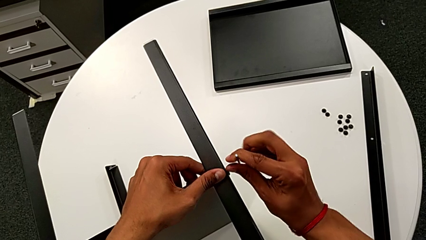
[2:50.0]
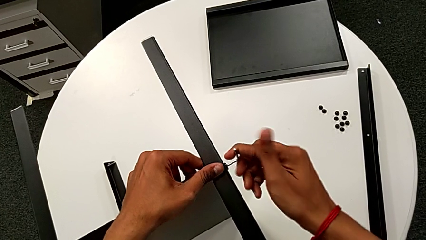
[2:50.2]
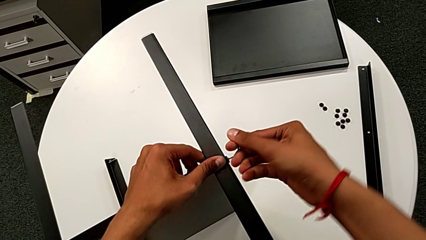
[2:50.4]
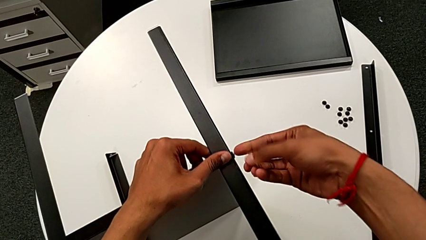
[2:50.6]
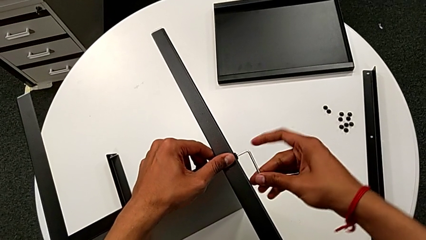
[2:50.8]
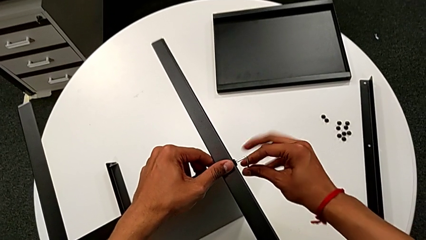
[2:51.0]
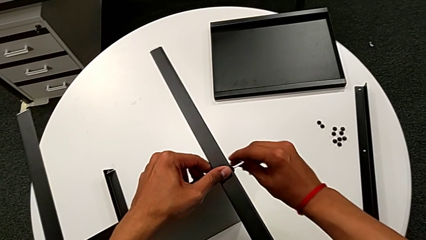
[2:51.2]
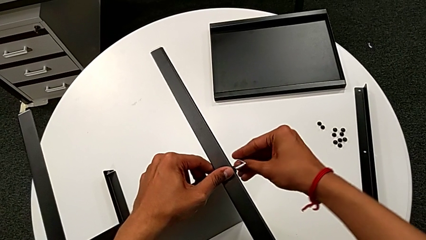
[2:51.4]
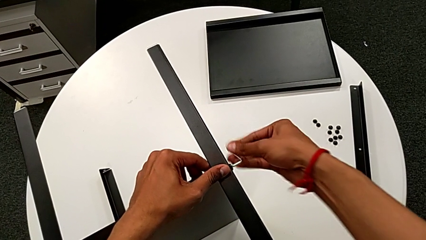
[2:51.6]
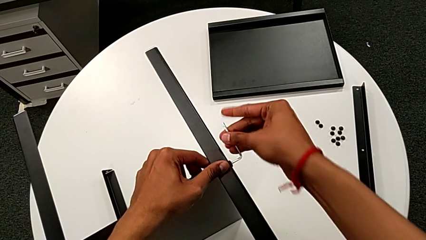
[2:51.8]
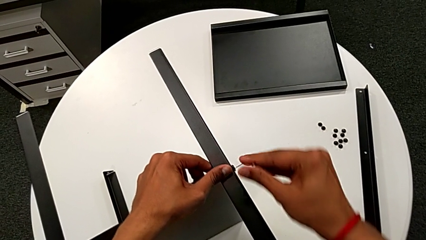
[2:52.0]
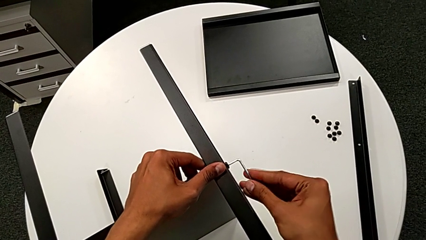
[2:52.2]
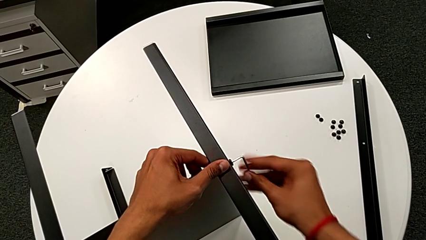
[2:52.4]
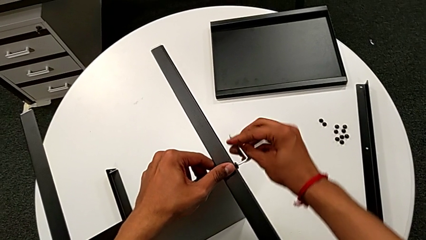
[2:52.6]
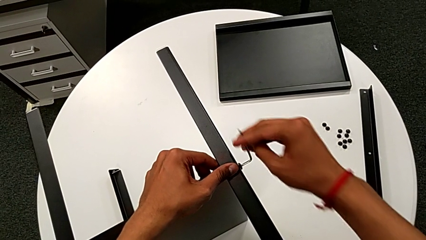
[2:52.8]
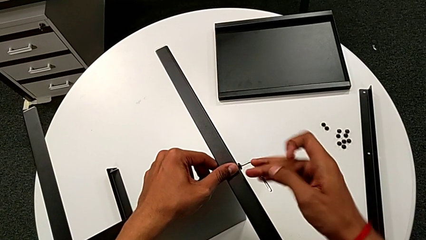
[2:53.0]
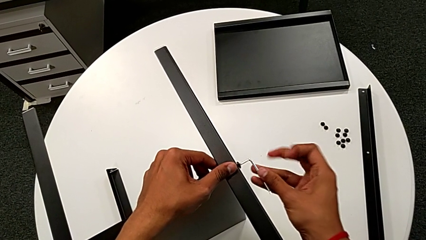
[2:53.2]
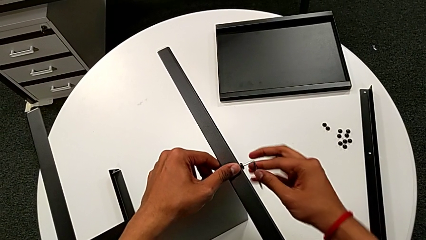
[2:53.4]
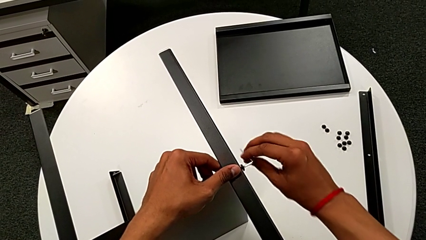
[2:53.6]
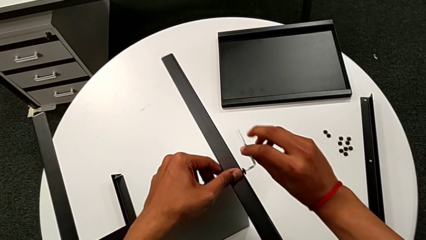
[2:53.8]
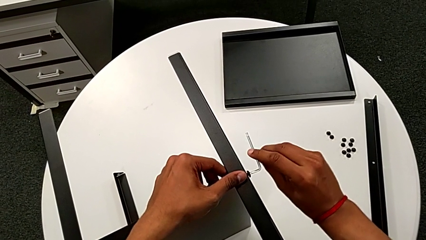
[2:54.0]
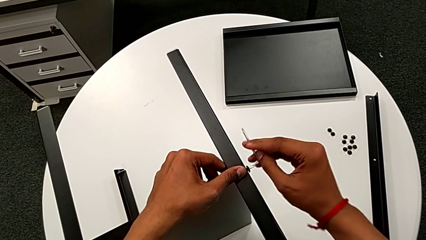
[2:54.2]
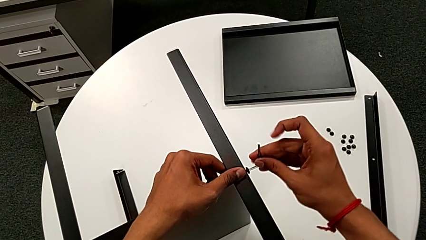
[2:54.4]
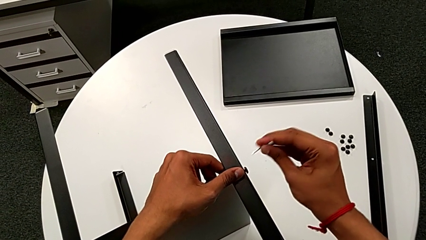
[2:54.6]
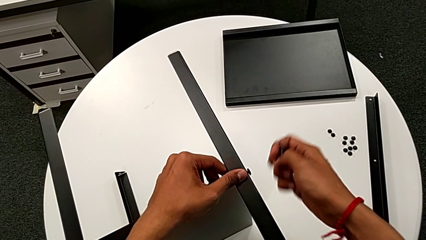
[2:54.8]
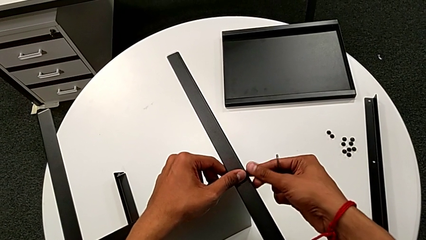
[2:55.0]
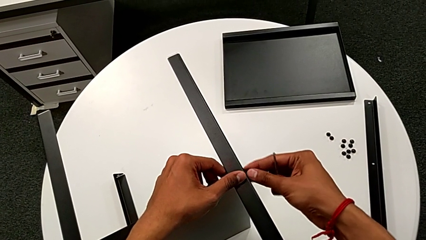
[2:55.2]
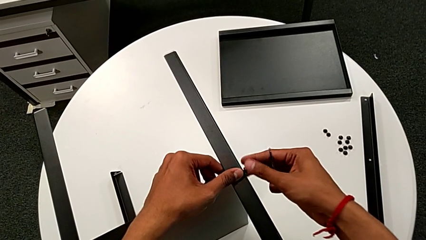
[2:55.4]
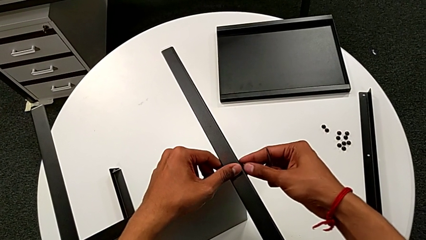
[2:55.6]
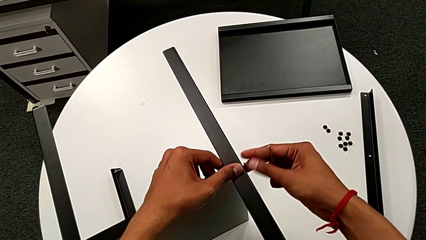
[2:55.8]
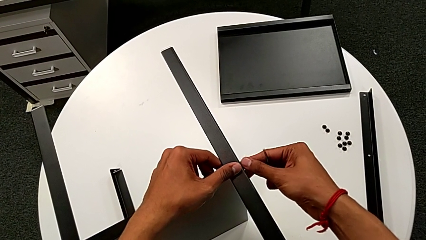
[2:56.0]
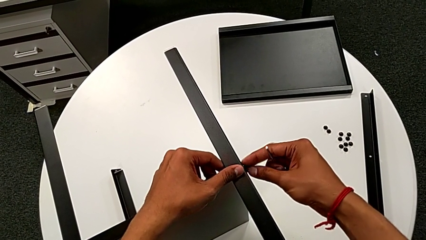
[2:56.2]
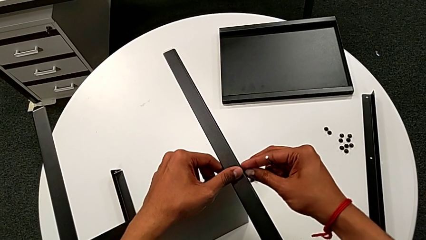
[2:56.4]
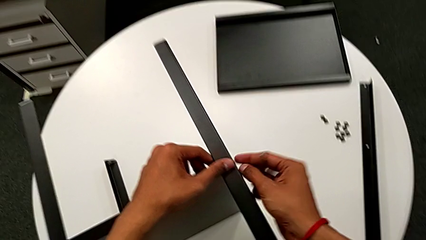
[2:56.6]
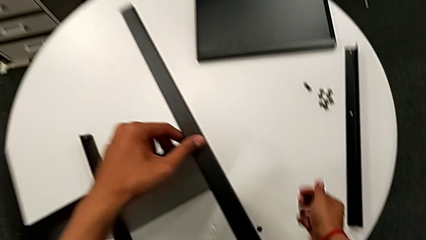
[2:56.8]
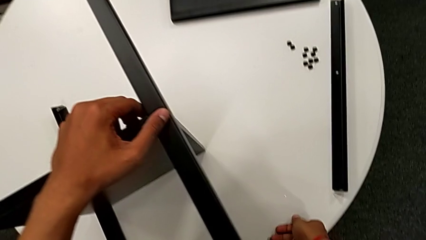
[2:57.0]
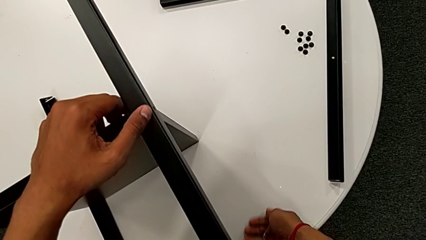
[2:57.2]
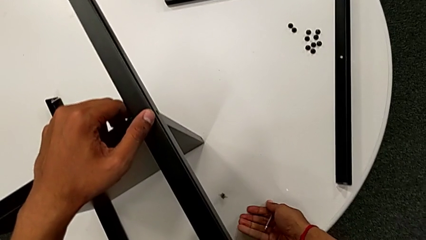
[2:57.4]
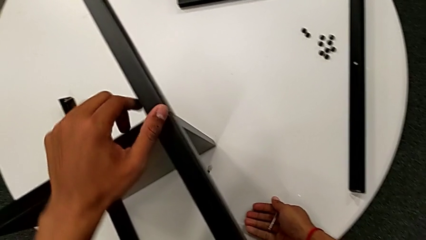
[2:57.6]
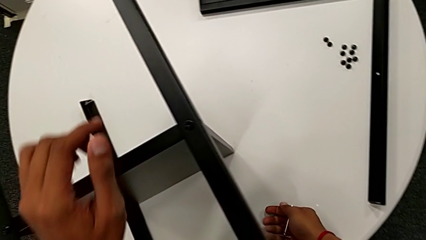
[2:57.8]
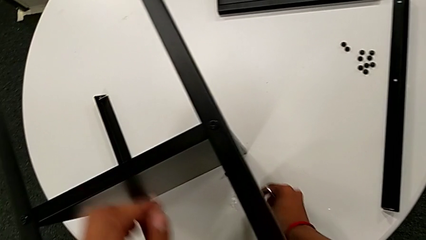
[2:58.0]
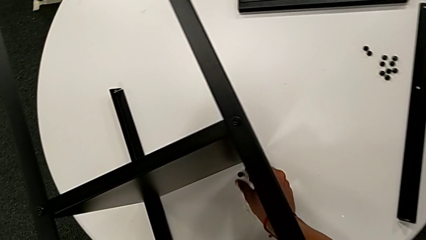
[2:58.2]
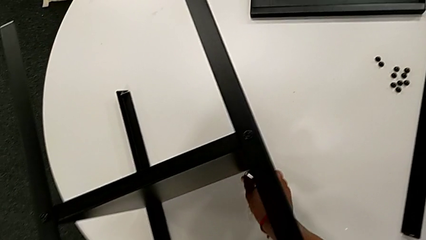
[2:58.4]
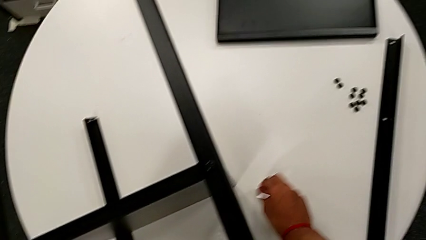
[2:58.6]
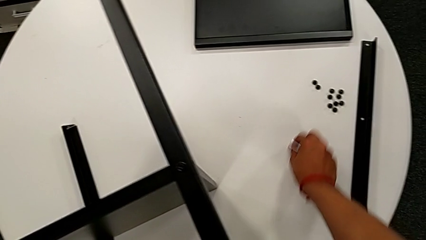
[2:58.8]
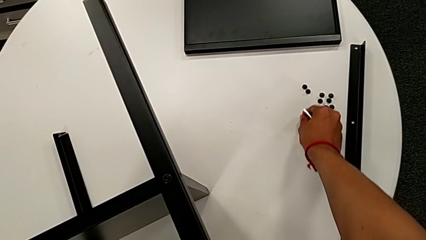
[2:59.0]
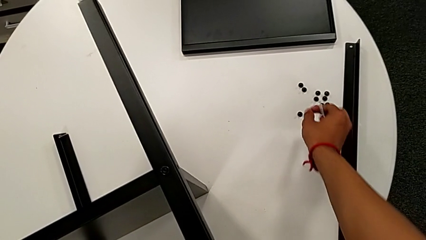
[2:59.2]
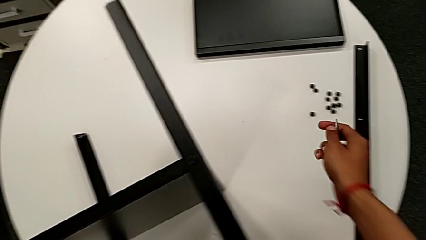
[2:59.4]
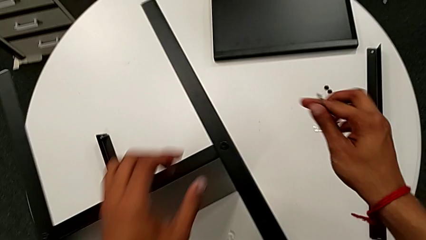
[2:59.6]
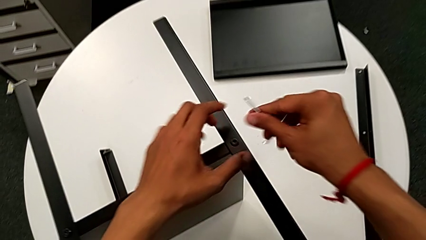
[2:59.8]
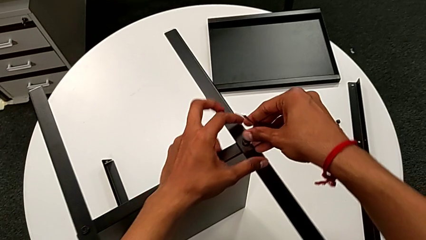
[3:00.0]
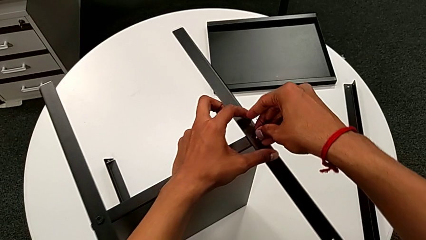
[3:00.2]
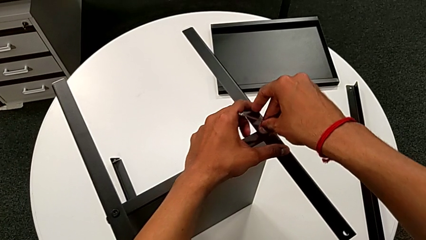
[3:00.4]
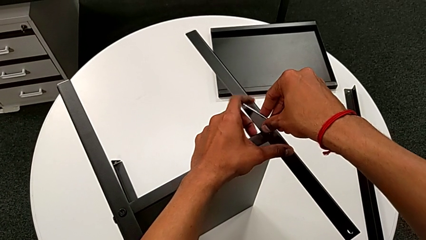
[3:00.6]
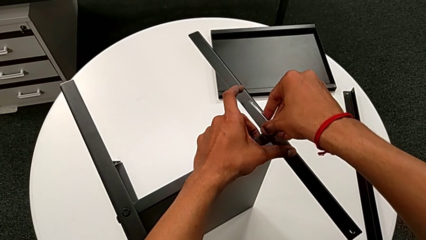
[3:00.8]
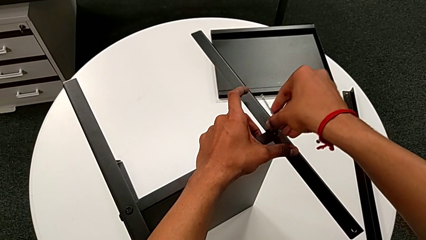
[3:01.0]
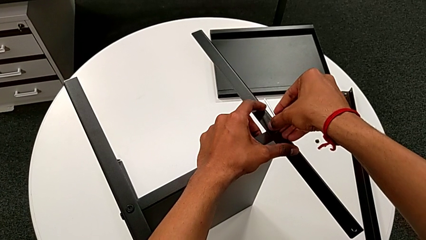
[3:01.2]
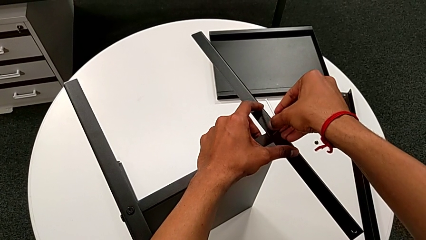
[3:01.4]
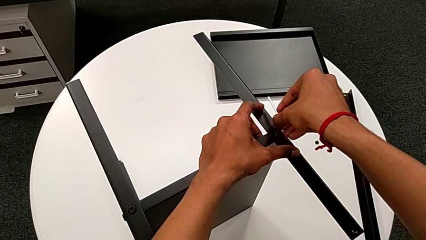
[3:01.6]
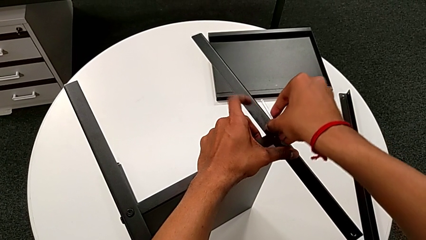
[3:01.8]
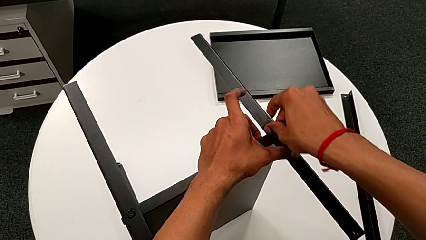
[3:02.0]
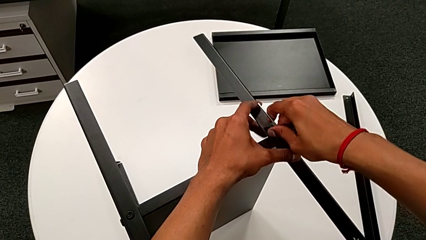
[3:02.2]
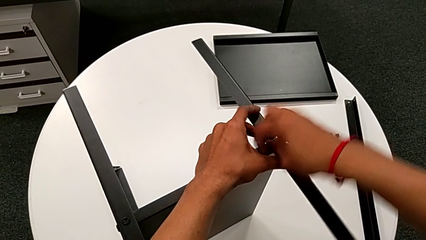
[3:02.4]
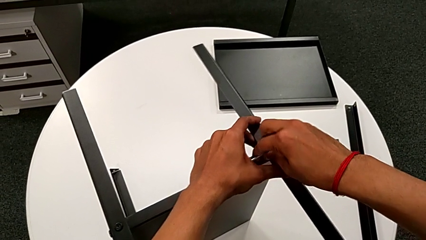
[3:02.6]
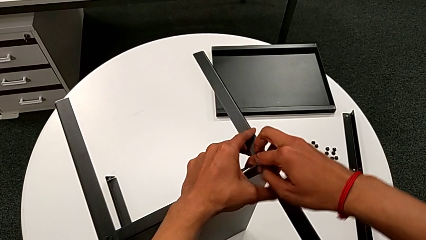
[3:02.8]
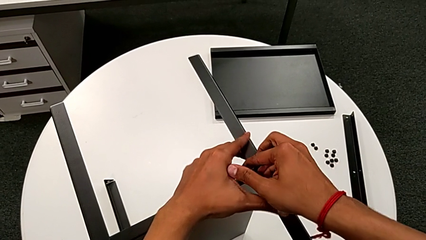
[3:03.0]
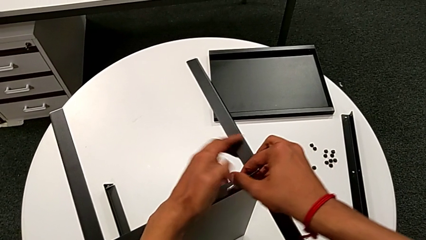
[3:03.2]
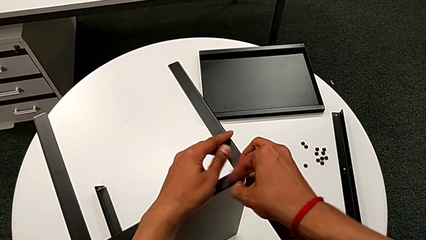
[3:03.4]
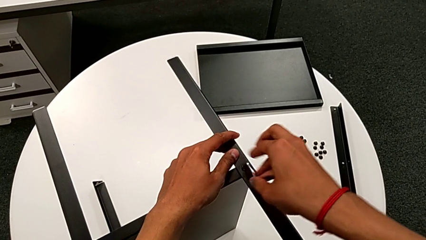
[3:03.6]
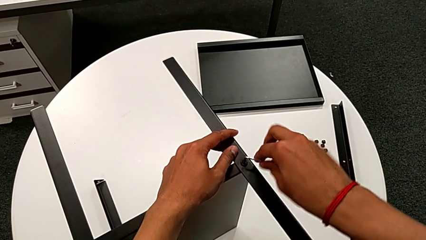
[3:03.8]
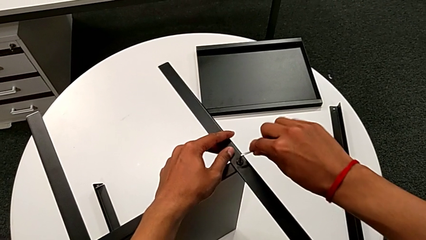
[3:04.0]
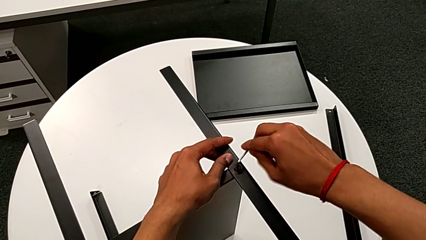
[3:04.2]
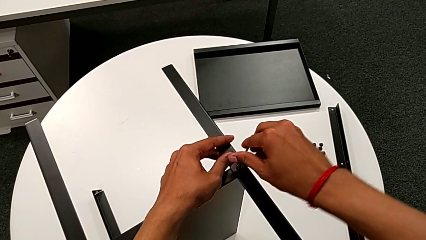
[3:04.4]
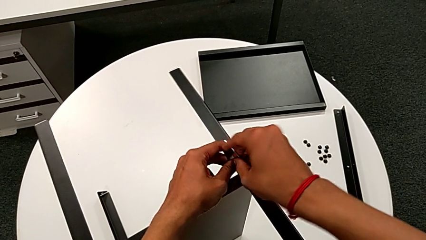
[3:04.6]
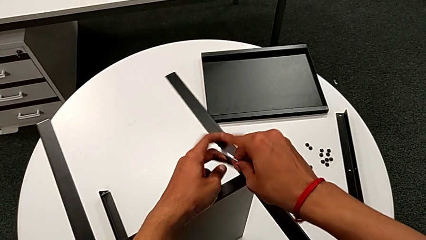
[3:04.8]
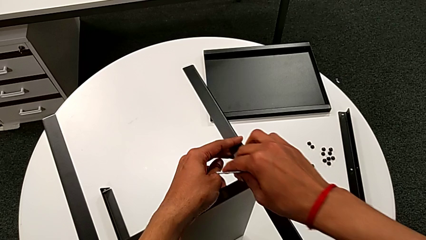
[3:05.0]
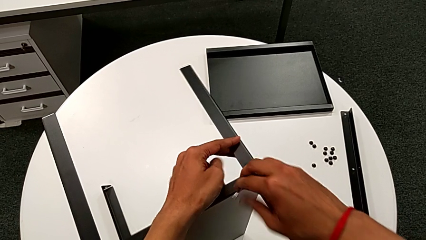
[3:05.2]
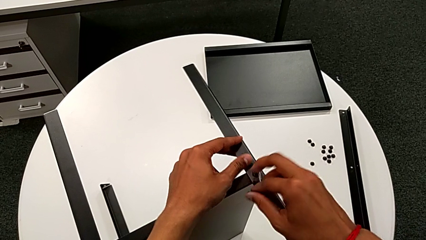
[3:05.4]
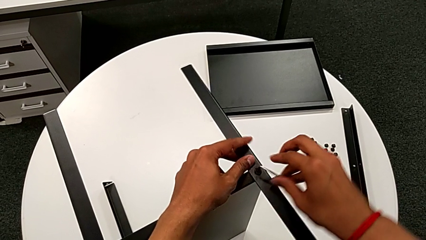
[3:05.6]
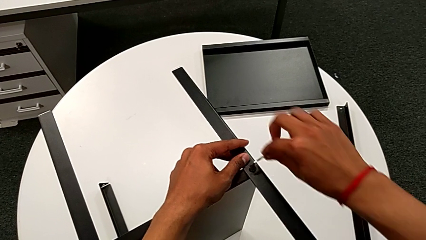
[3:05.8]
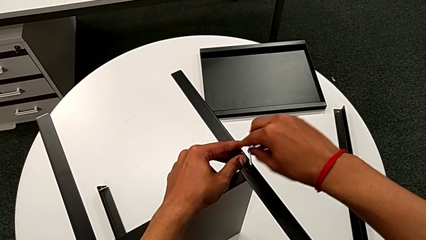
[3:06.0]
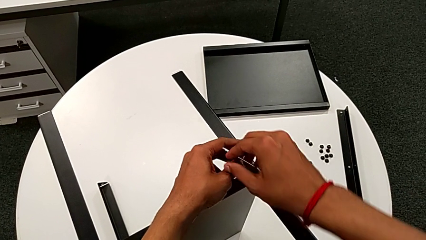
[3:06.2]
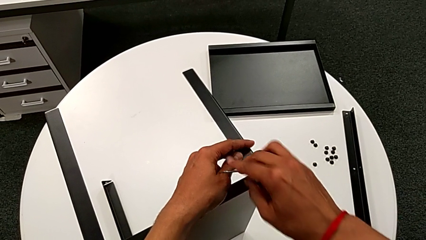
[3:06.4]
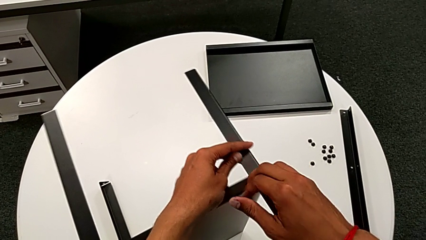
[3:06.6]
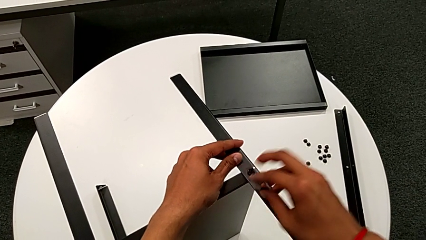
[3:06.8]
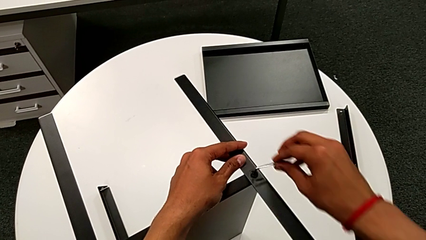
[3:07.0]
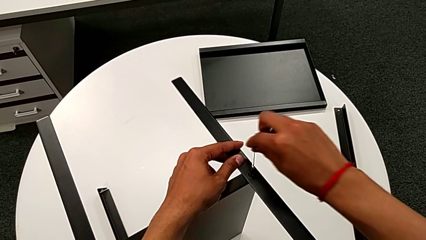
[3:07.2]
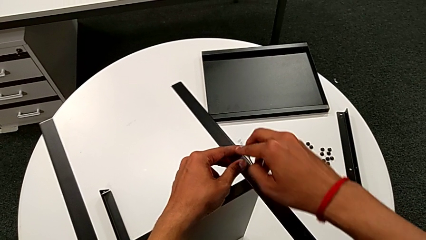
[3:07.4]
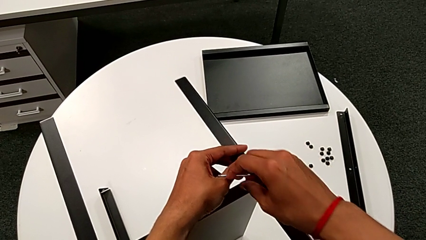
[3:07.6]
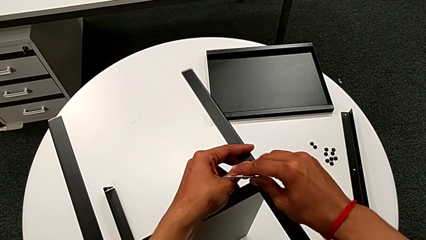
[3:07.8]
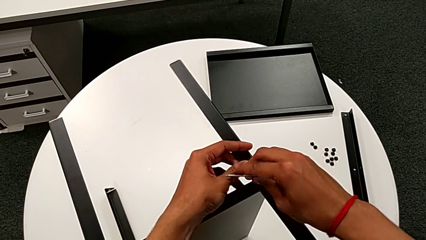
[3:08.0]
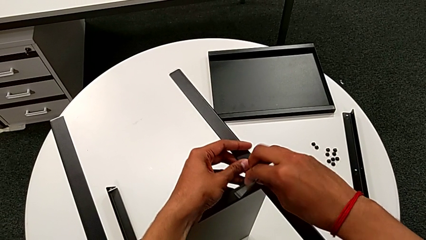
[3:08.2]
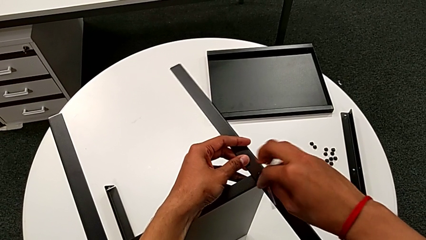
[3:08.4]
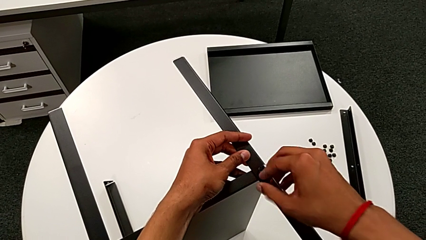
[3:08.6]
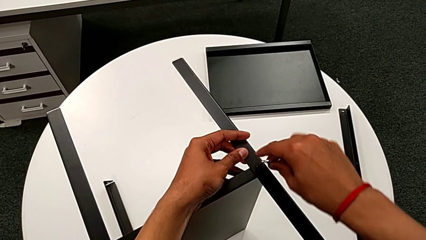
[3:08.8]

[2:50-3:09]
The camera wearer is disassembling the second leg. They keep unscrewing the hex socket head, withdraw the Allen wrench, unscrew the hex socket head, wrongly drop it, place it, insert the Allen wrench and begin to unscrew the hex socket head.
